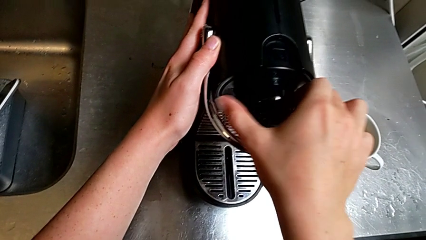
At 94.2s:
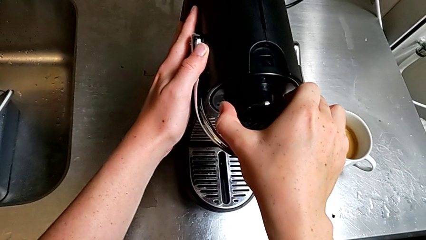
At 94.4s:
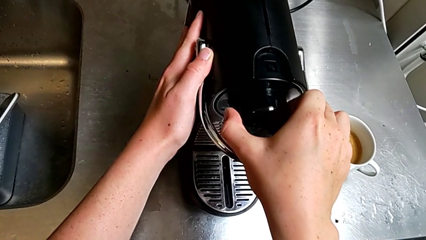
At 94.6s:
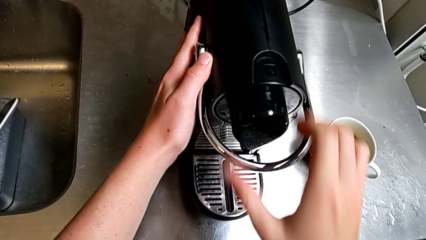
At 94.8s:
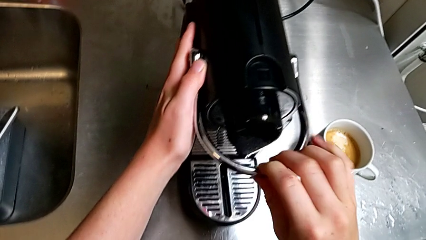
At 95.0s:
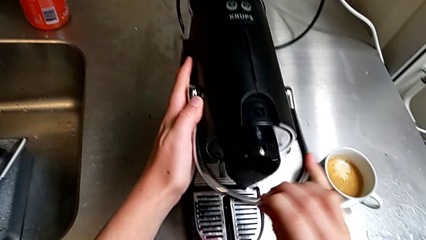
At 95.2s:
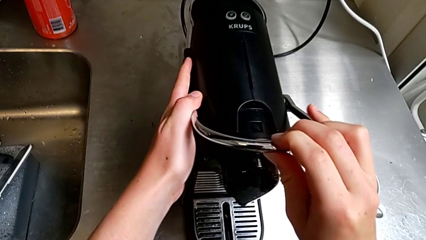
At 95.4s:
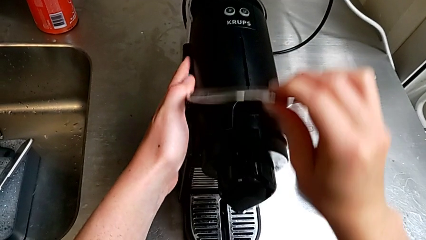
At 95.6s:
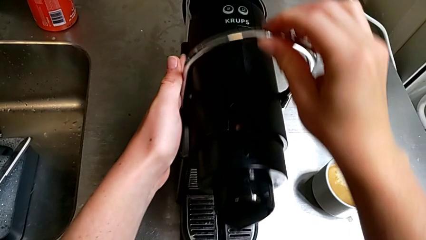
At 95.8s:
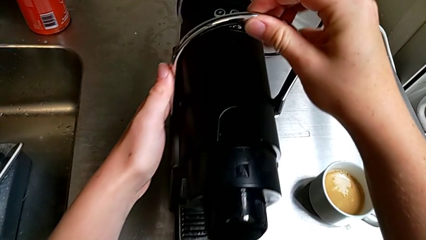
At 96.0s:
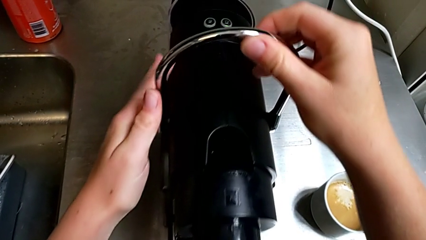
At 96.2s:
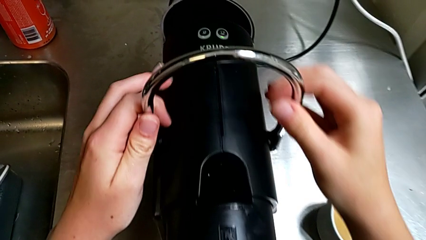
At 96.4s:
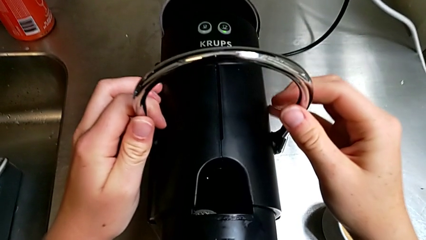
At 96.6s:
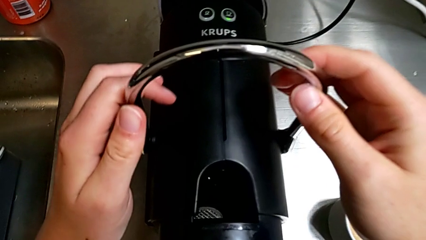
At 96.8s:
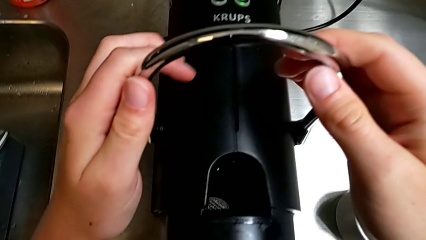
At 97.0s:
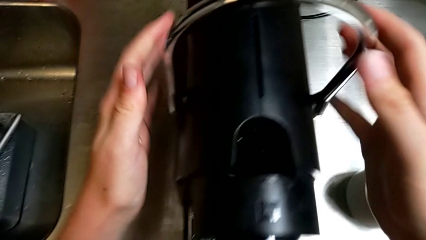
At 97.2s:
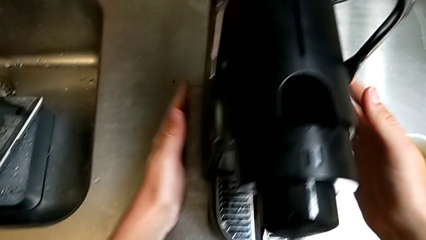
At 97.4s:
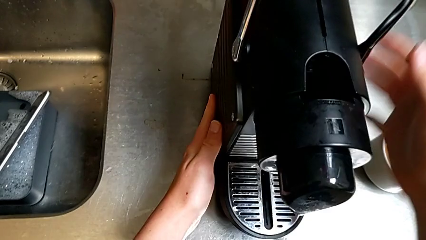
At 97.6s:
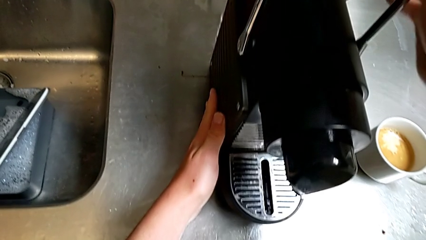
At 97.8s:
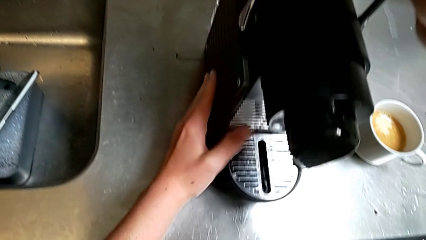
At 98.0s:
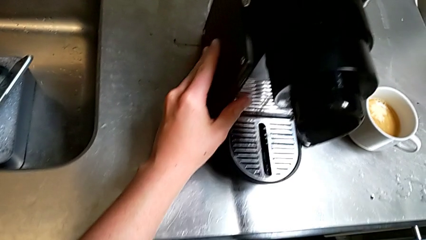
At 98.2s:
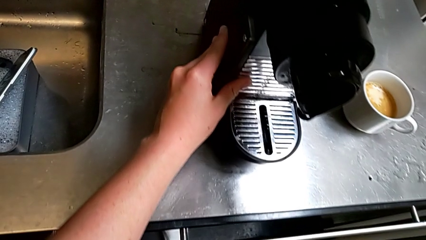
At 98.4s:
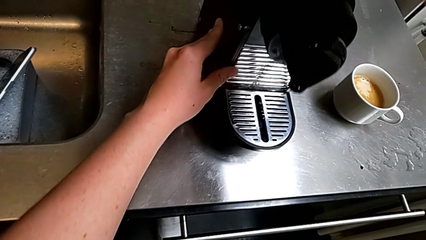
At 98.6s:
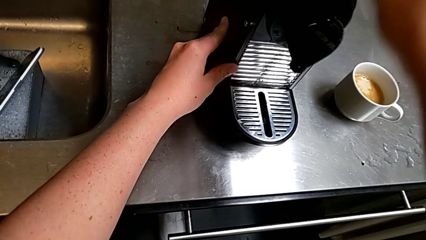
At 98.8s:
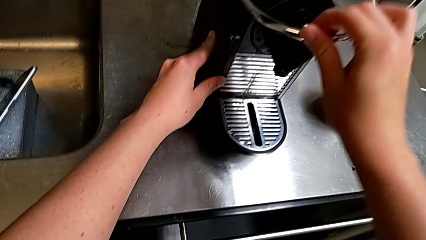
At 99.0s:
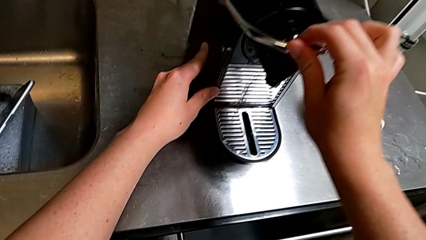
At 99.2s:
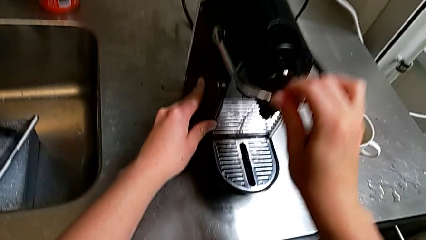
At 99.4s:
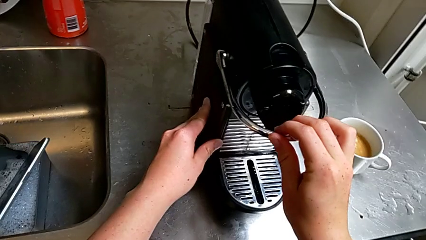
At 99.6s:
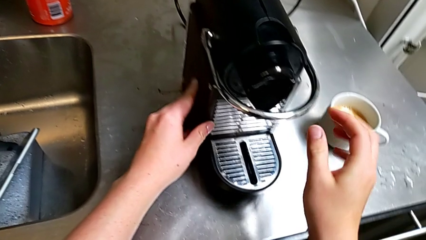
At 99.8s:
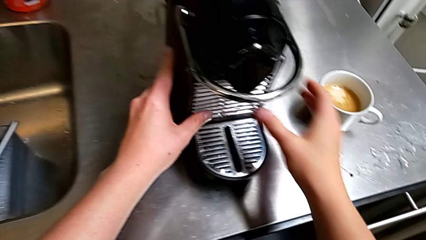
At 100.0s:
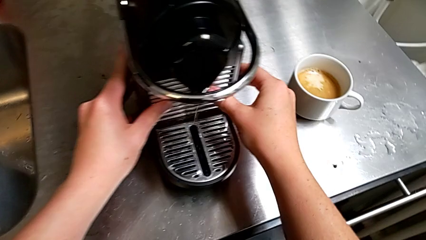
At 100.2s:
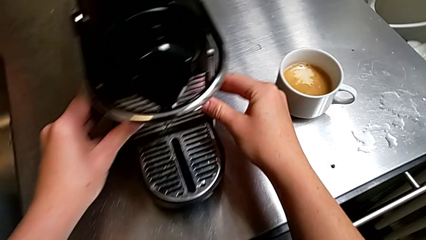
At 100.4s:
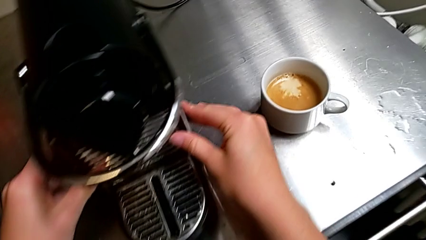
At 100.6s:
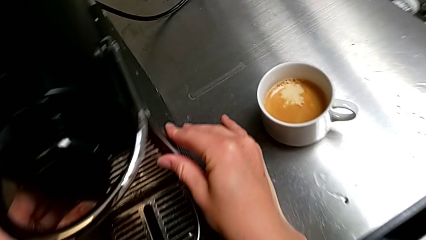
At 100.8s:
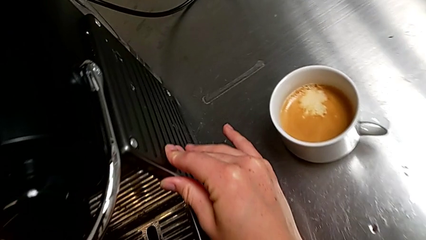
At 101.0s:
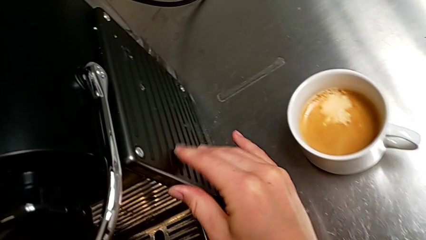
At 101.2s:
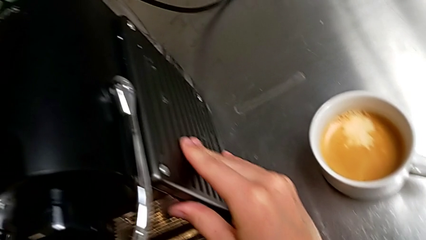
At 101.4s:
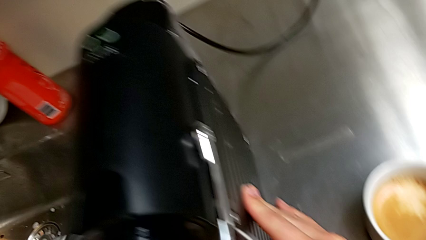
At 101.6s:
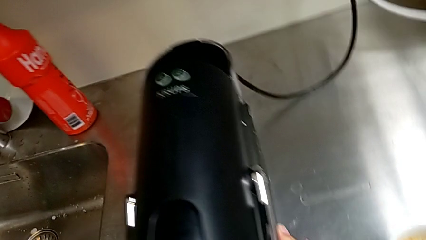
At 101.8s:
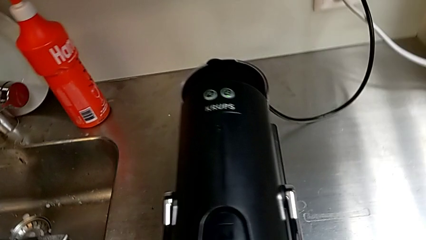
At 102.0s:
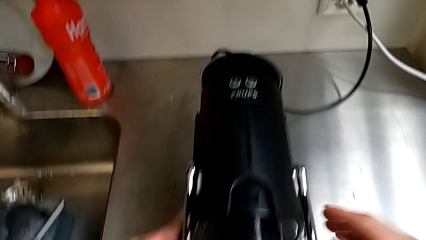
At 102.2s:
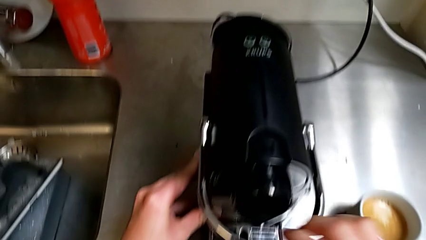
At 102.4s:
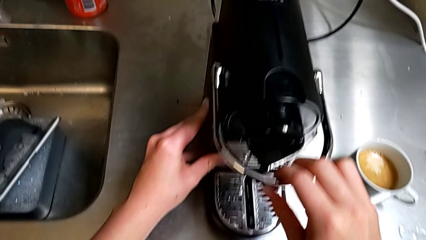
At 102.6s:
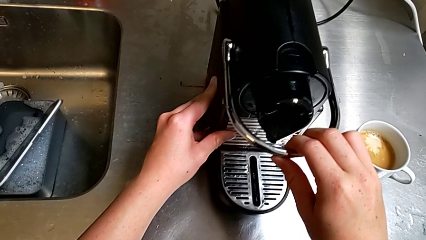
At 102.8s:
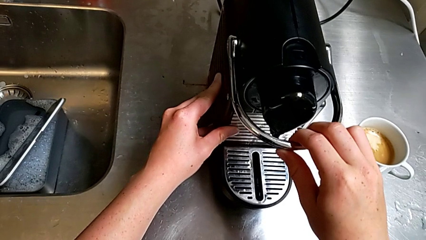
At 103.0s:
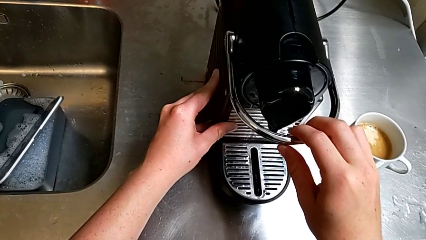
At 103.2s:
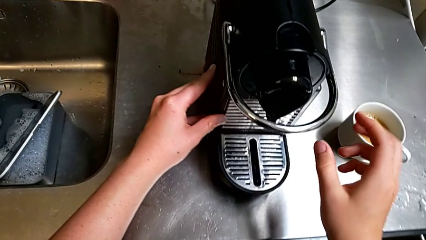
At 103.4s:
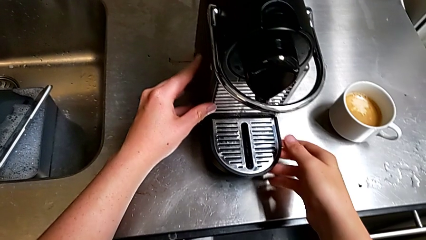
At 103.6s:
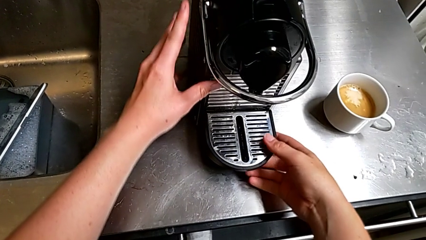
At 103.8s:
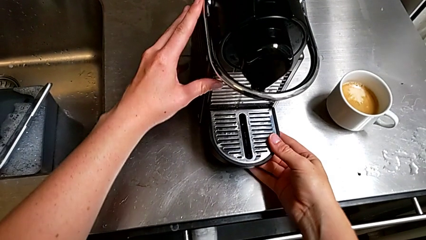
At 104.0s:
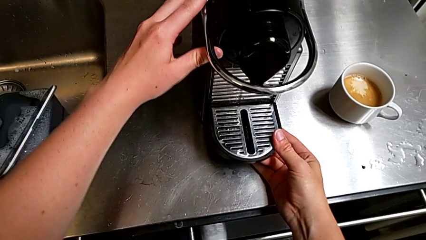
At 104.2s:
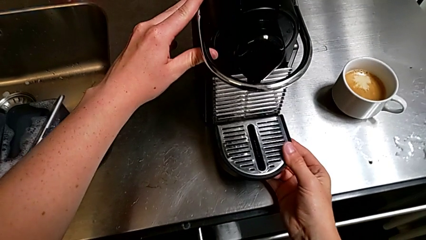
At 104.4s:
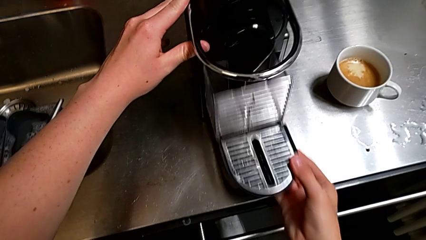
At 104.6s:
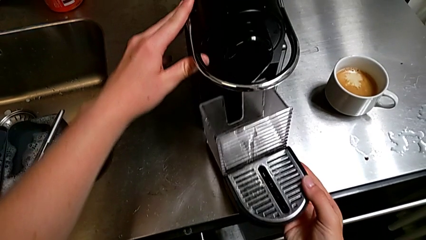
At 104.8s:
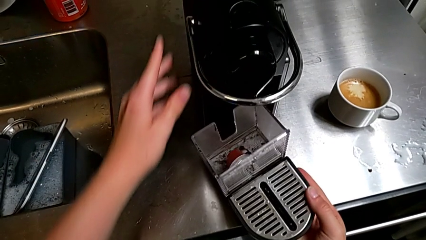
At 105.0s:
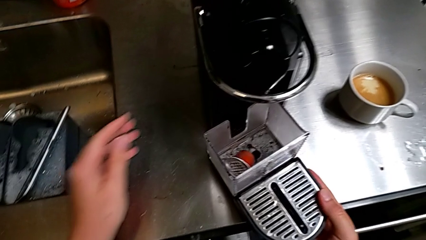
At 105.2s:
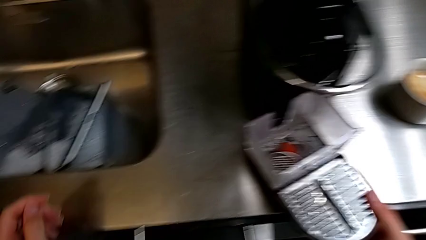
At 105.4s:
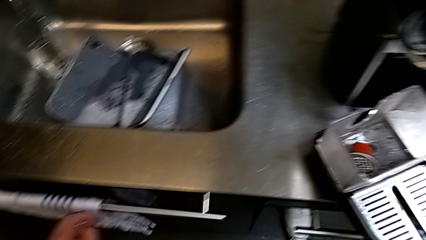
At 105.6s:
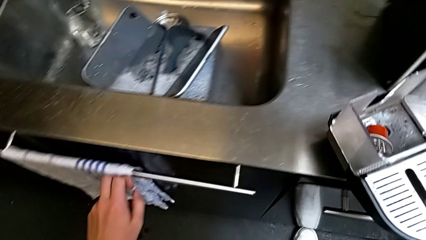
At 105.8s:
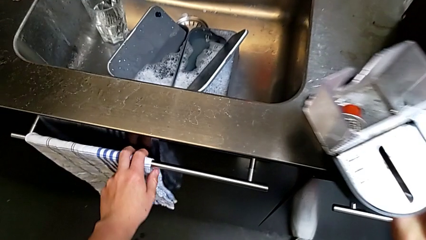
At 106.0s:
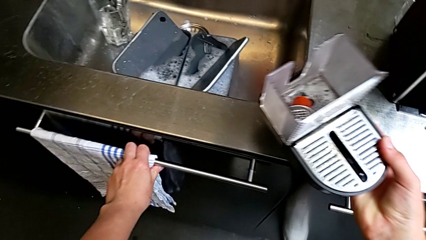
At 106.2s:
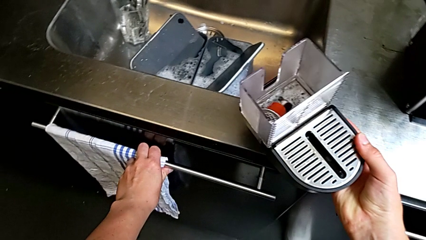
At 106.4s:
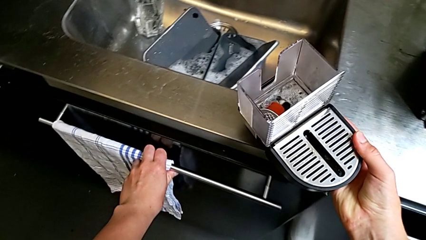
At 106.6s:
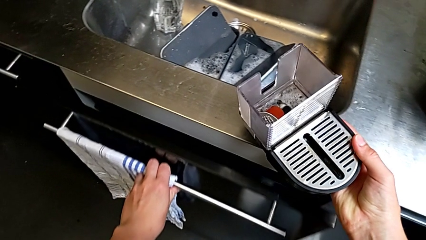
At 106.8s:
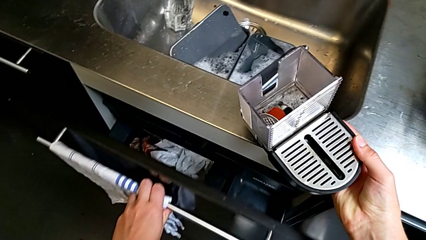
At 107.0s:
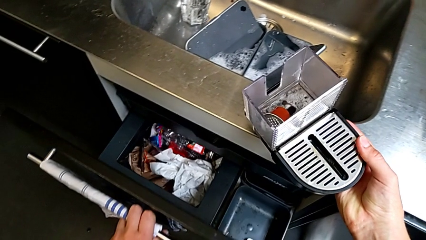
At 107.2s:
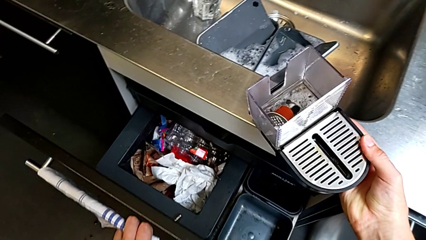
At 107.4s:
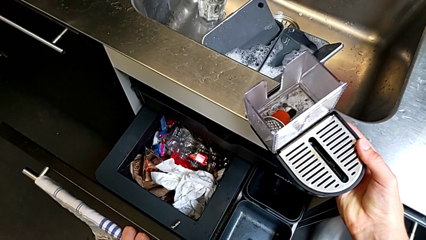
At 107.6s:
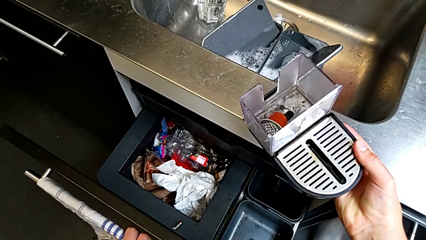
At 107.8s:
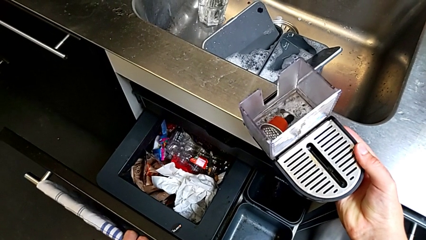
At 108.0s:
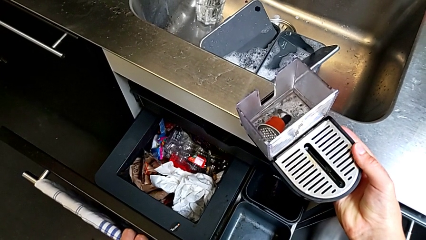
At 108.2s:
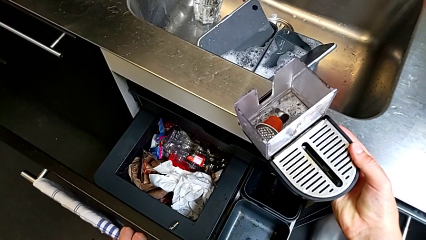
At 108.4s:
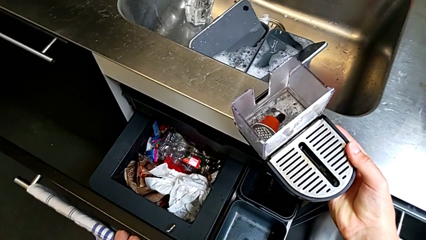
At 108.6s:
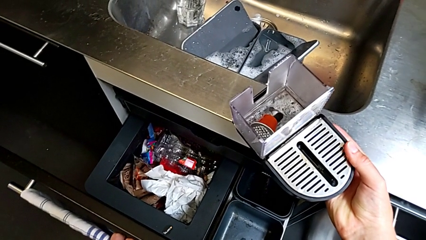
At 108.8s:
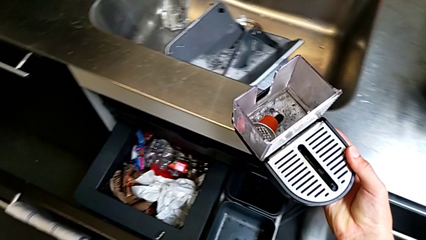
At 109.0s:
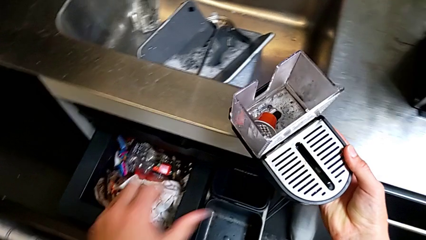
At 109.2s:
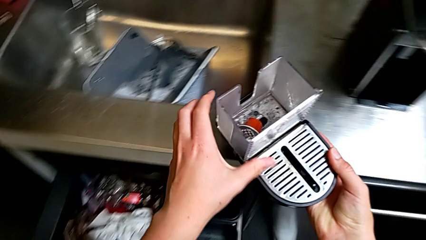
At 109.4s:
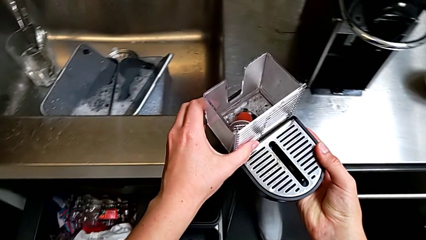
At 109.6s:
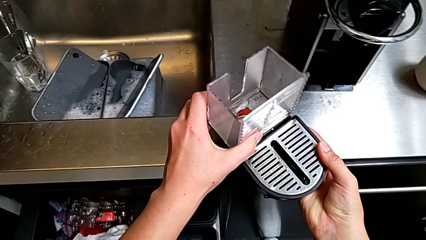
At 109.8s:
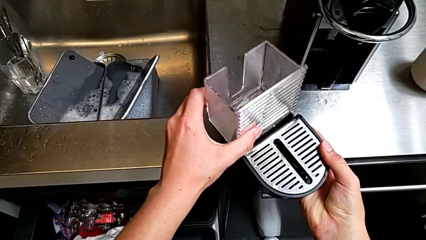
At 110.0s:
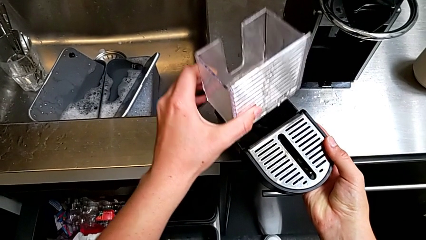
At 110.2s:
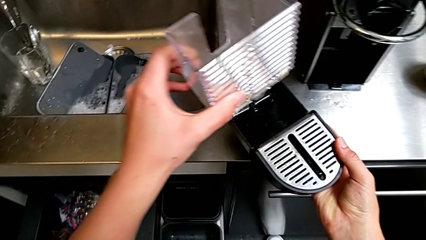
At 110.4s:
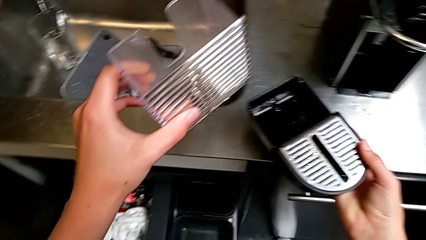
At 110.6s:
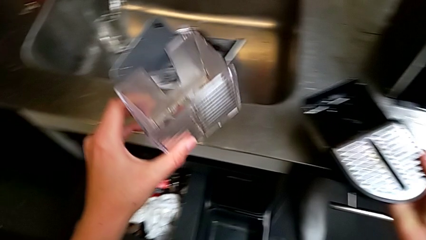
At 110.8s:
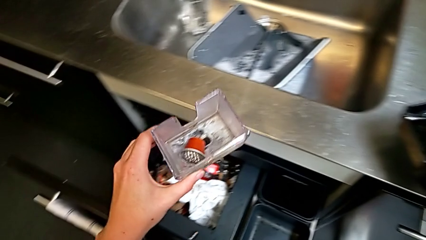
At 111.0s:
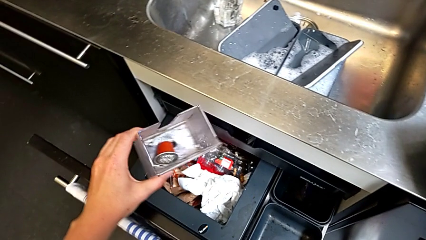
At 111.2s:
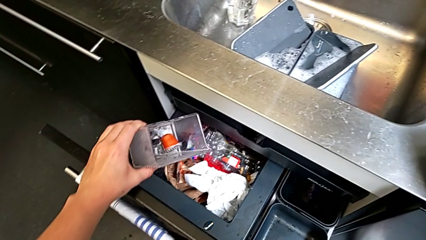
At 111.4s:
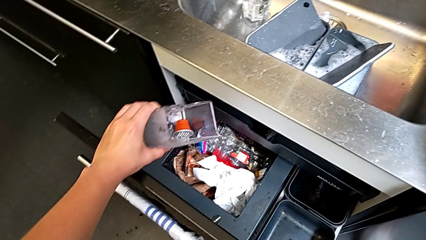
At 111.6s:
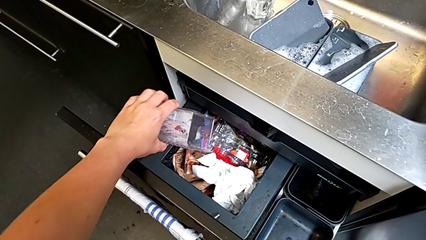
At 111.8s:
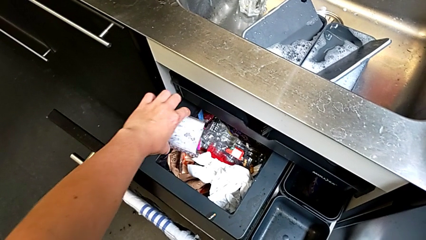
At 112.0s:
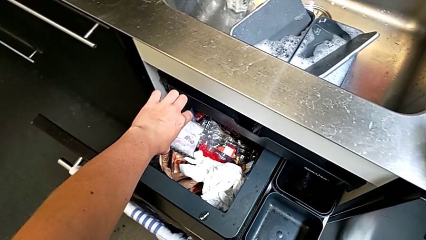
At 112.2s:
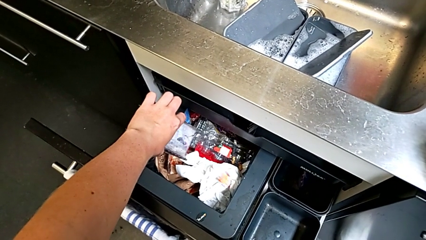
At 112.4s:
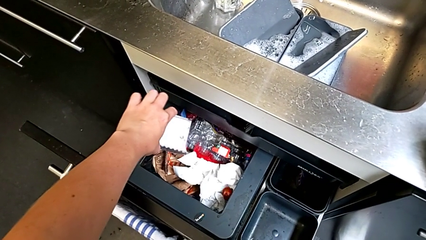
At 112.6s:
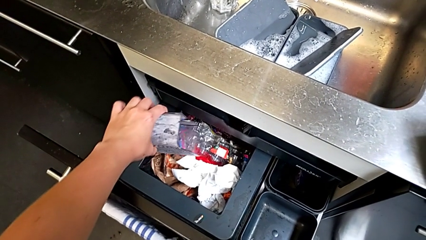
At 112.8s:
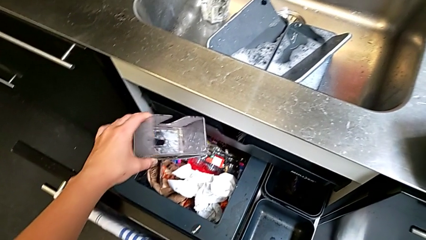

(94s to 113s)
The camera wearer is emptying the capsule container into the trash. They pull the lever, inspect the capsule coffee machine and push the lever, all with the right hand. They wrongly inspect the capsule coffee machine with the right hand. They withdraw the drip tray and lift it with the right hand. They open the garbage bin with the left hand. They lift the drip tray with the right hand. They grab the capsule container, withdraw it, lift it and drop the coffee capsule, all with the left hand.
